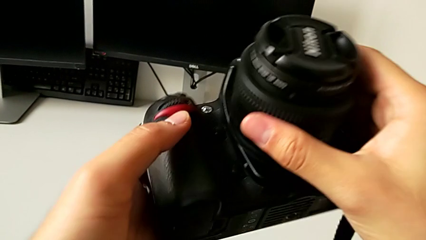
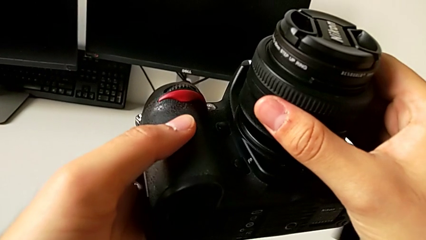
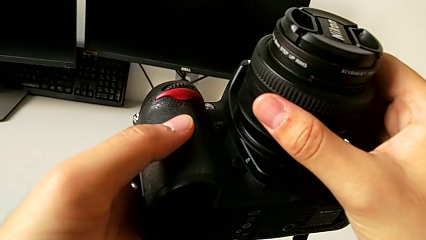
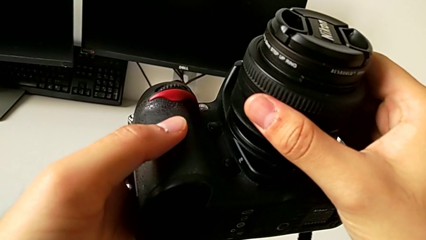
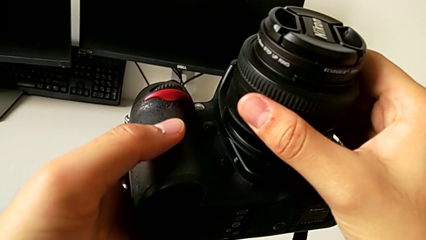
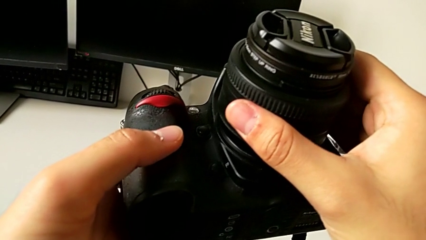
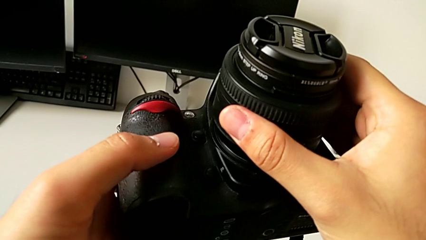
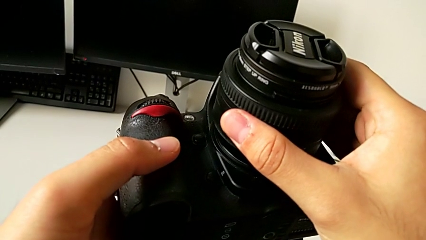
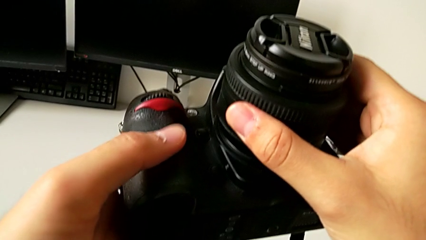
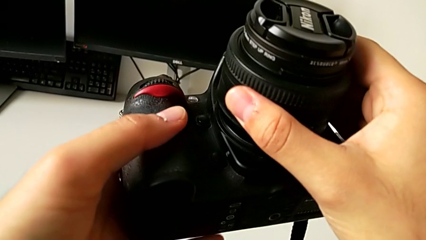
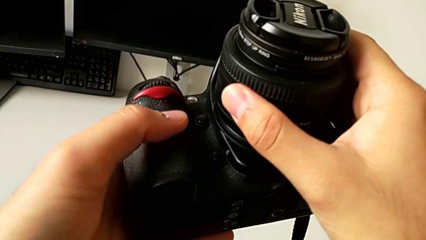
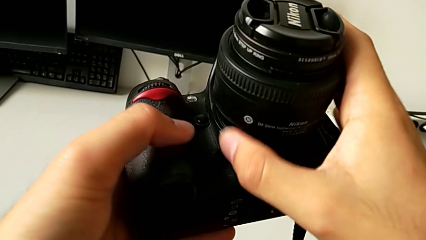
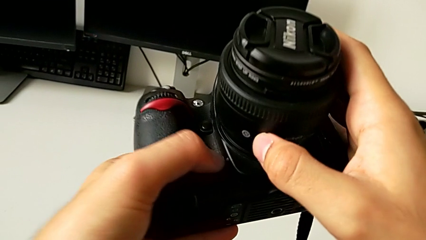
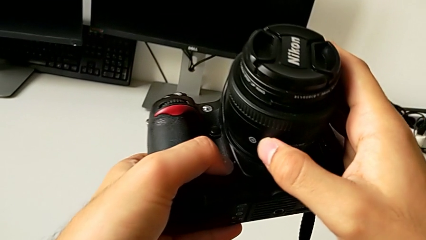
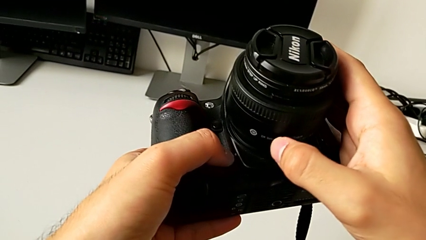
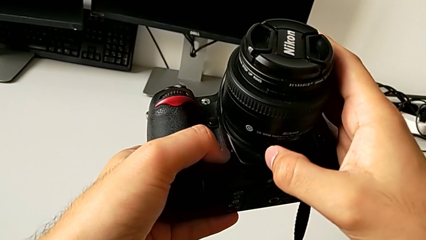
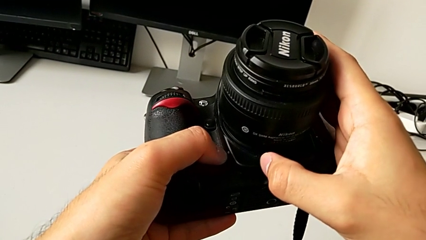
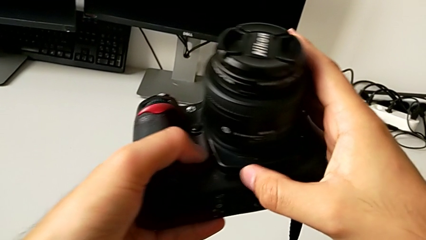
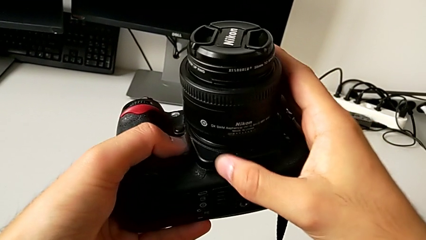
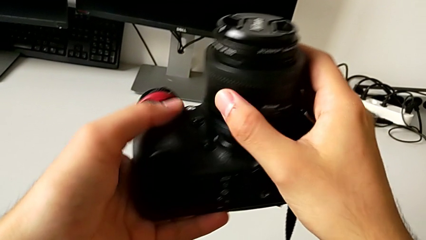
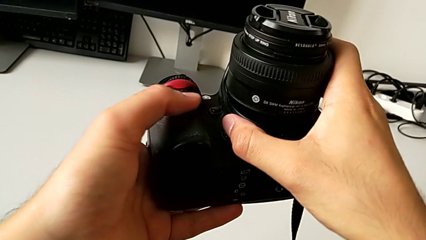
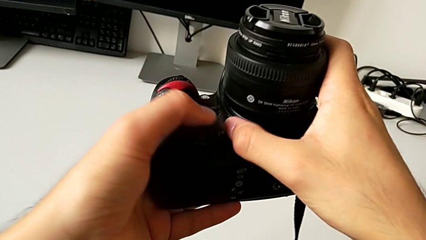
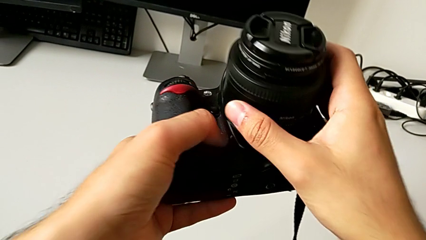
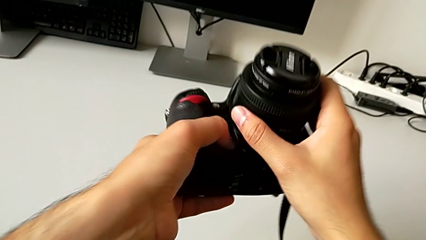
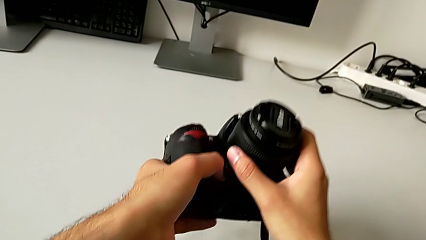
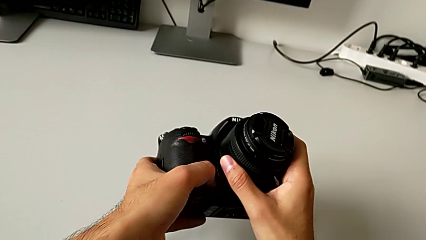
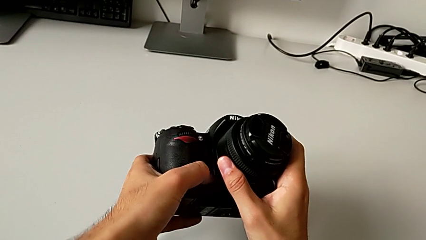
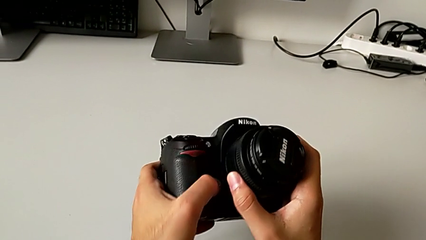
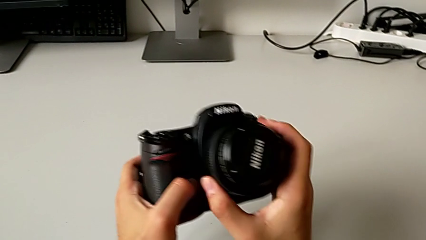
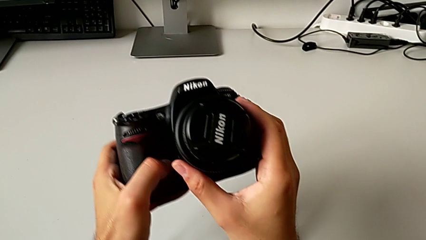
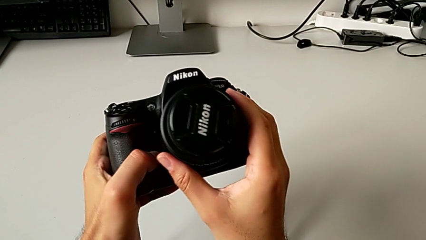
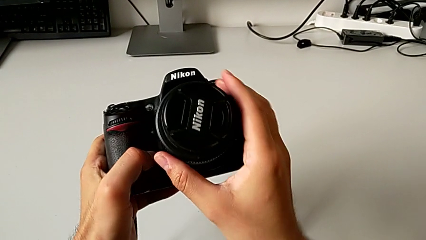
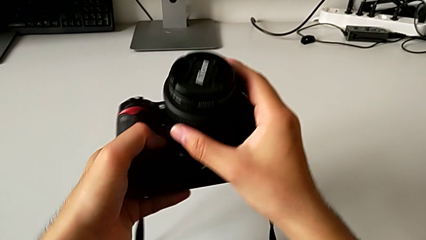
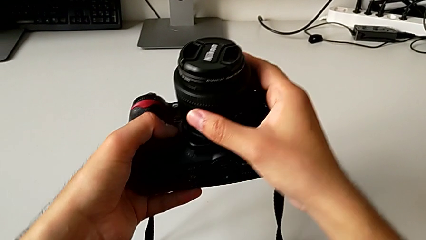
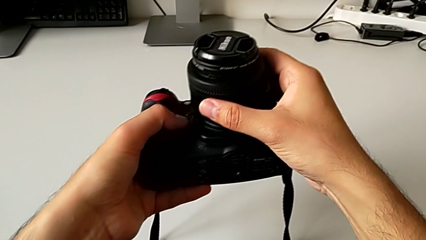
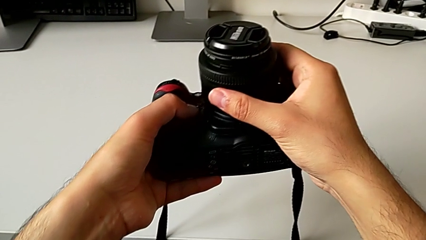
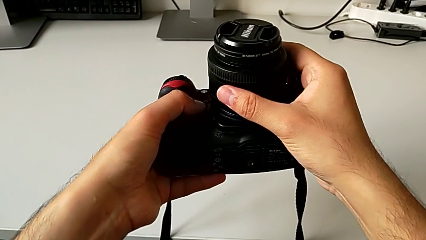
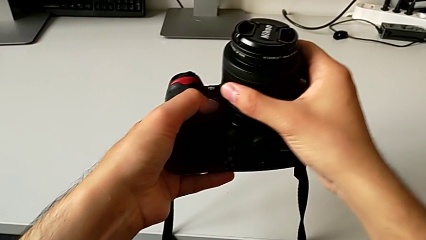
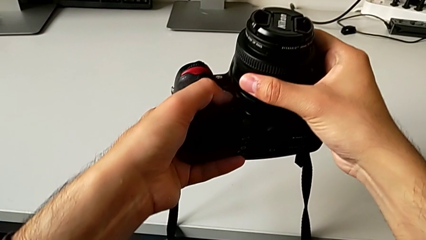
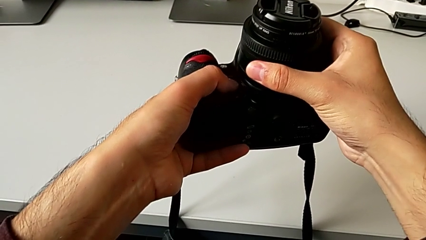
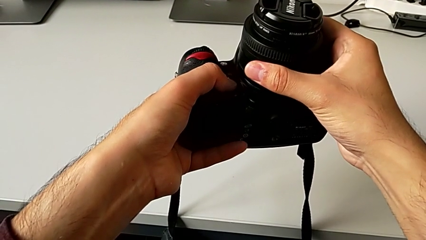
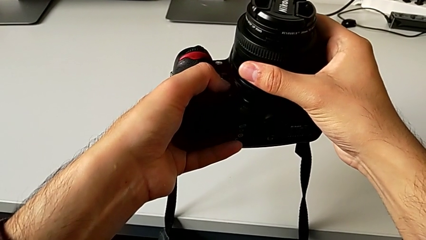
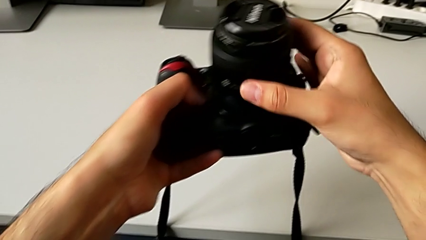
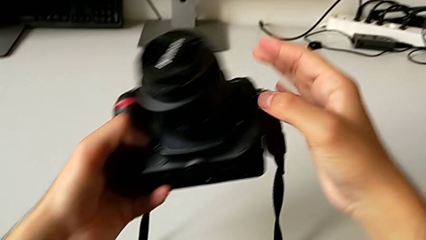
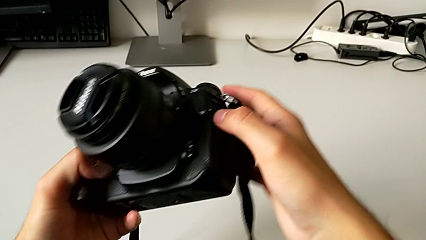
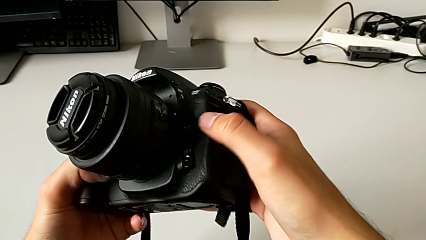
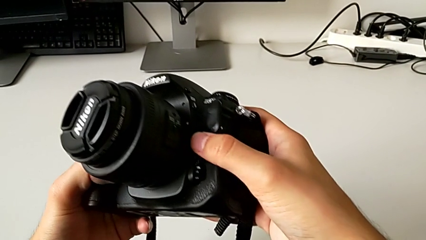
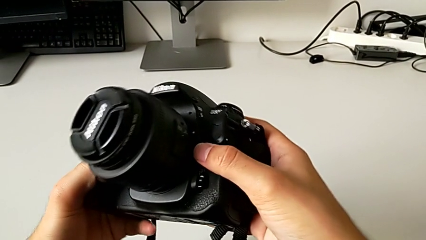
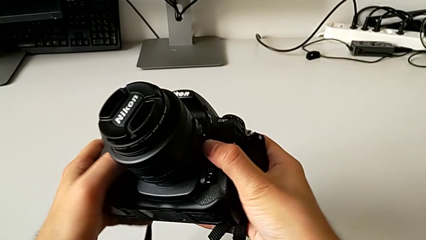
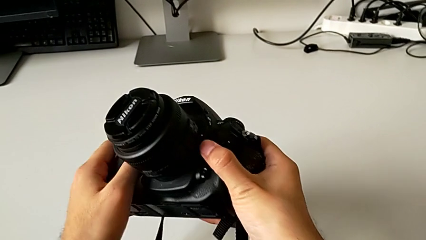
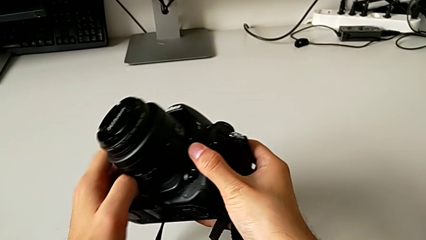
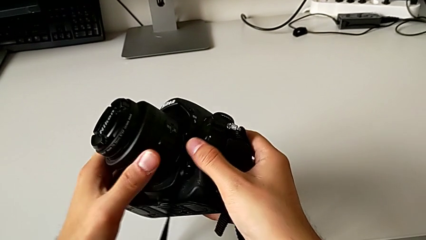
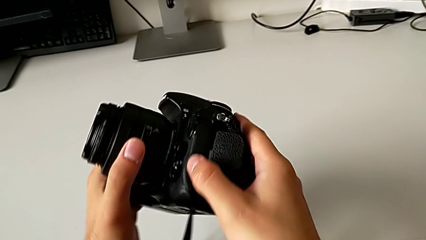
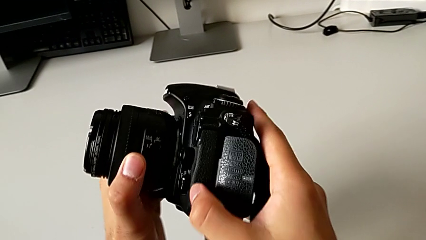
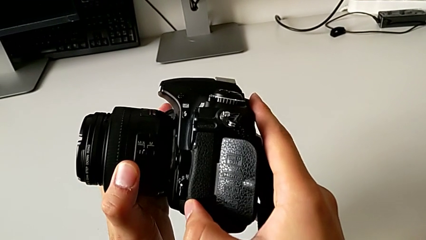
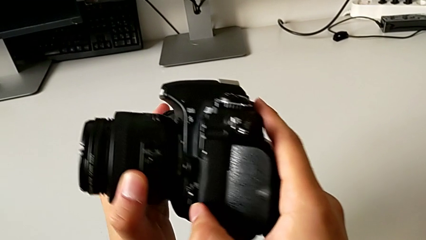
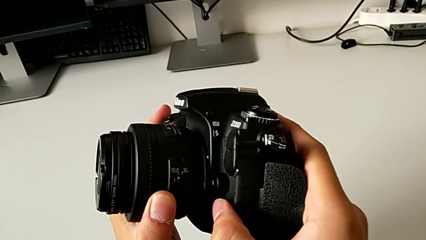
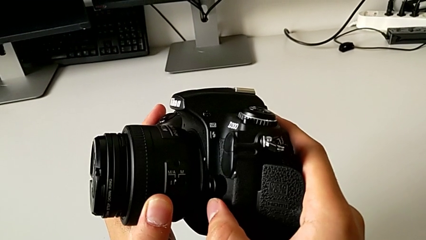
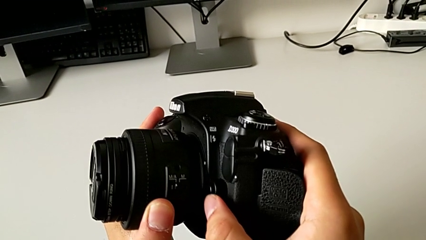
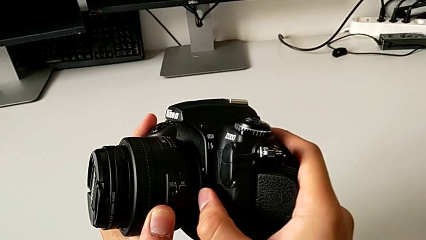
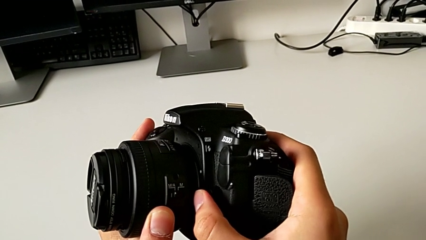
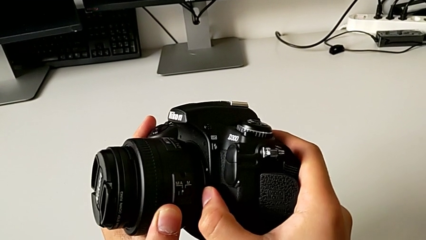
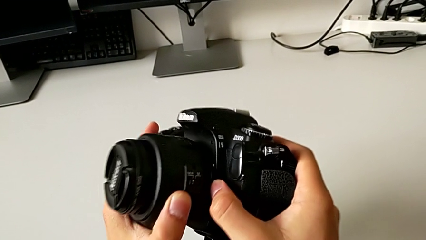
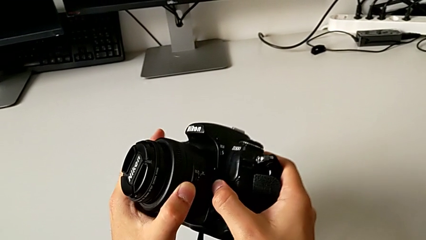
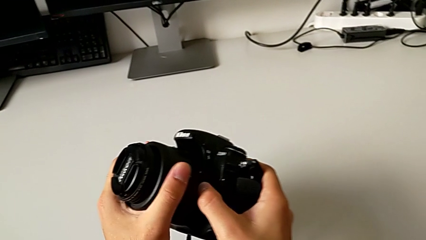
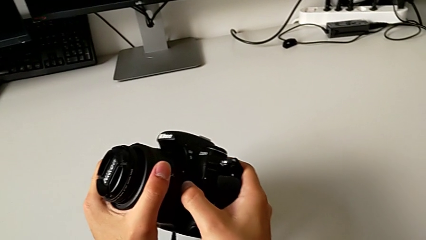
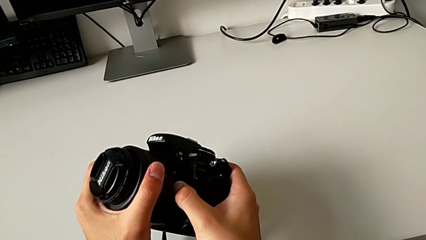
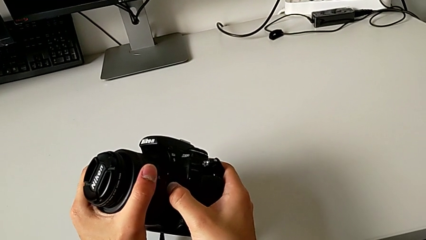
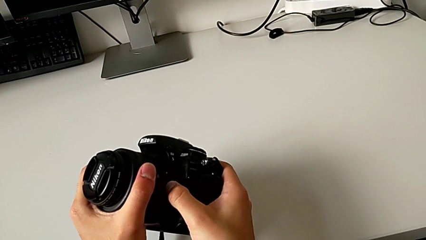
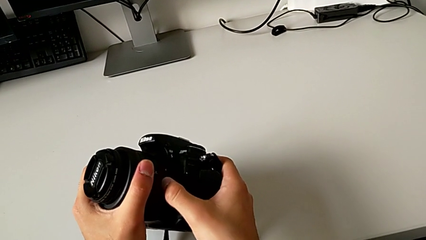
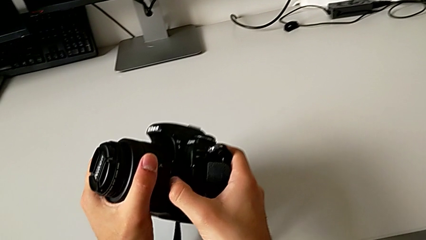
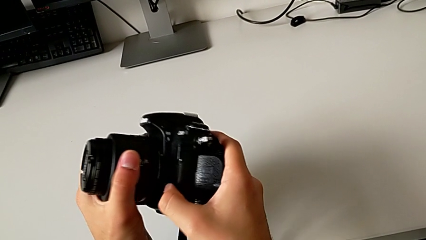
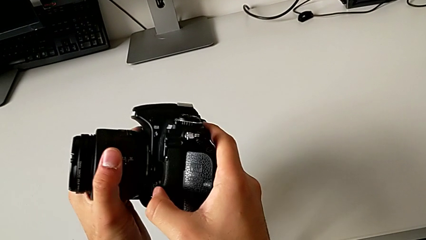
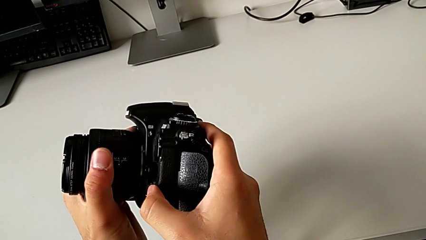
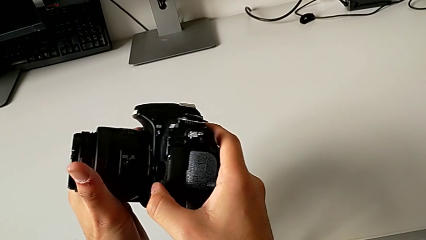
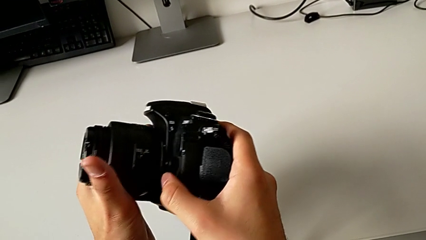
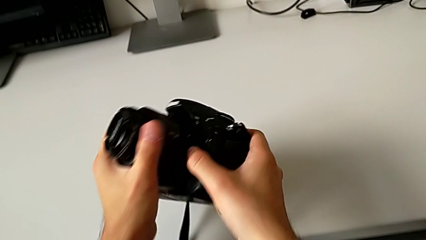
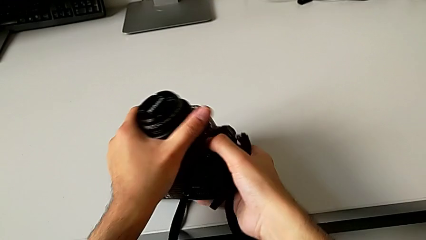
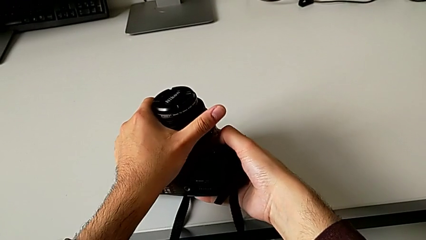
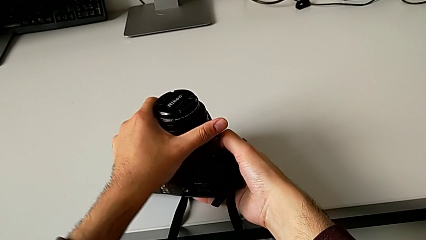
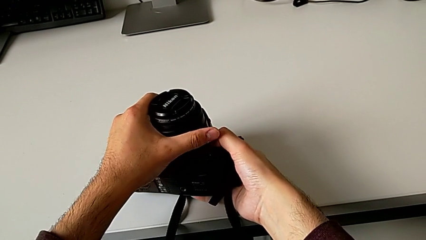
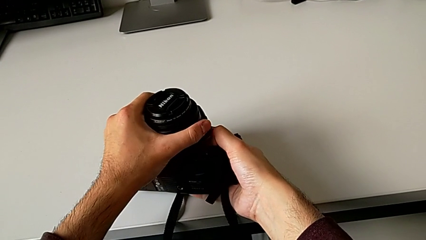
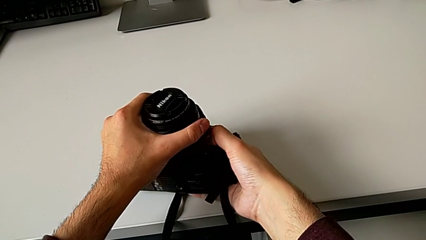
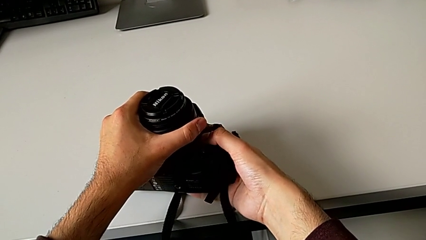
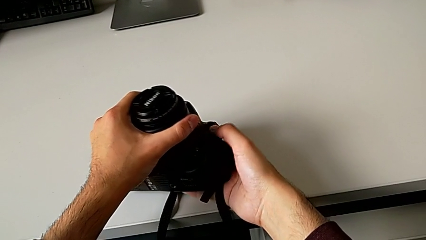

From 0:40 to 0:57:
The camera wearer is detaching the lens. They wrongly grab the lens, rotate the DSLR, press the button and inspect the DSLR.
